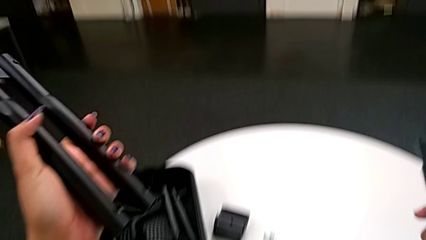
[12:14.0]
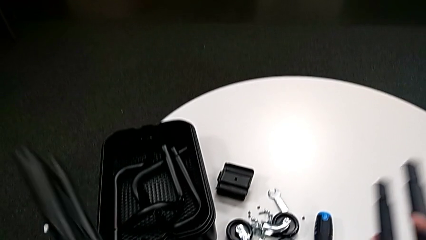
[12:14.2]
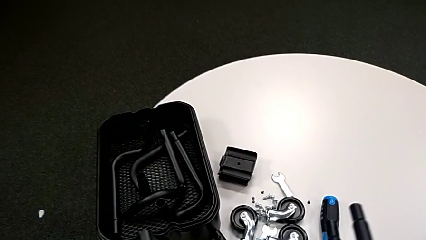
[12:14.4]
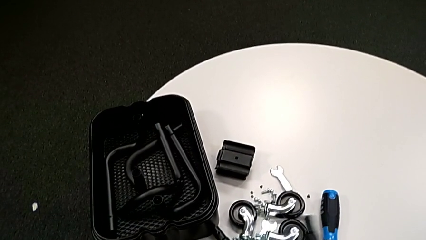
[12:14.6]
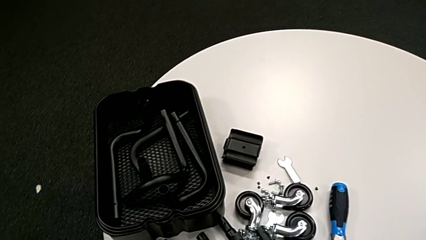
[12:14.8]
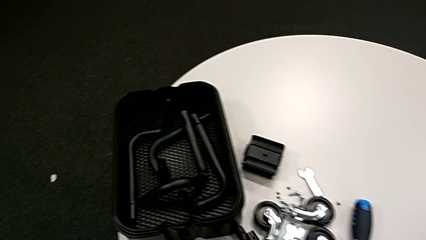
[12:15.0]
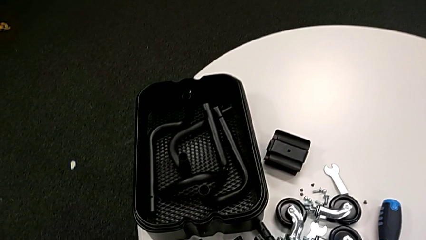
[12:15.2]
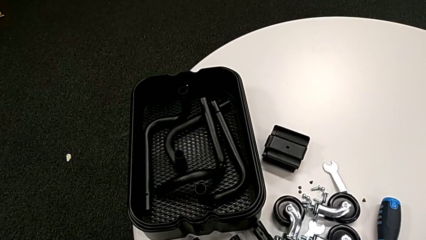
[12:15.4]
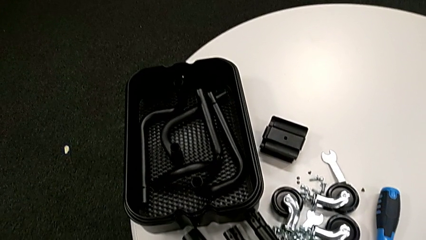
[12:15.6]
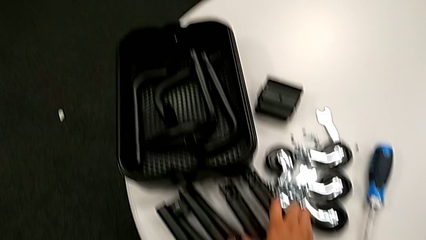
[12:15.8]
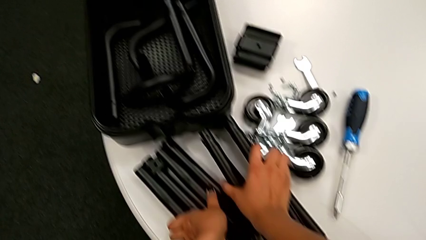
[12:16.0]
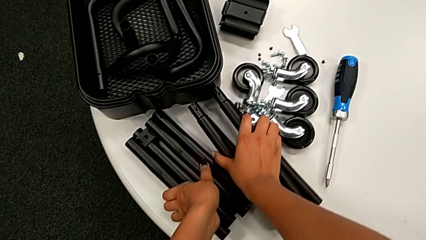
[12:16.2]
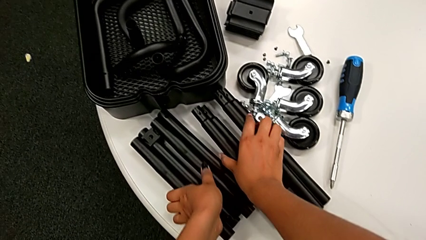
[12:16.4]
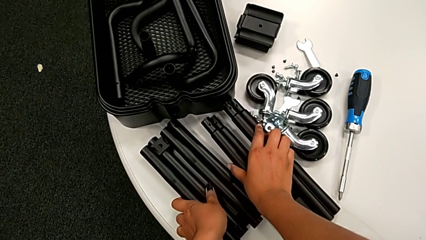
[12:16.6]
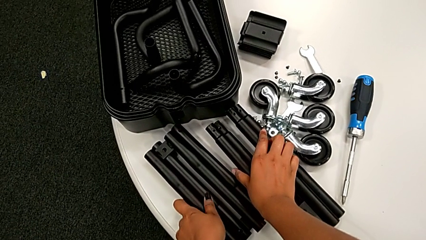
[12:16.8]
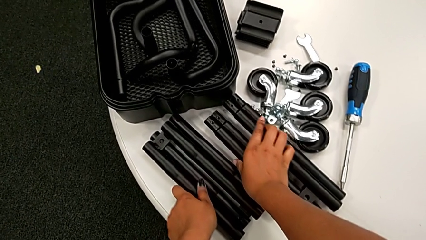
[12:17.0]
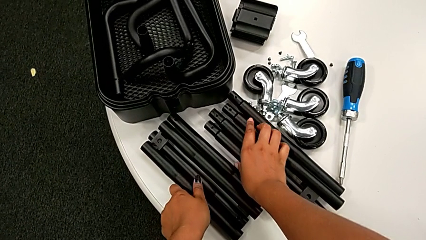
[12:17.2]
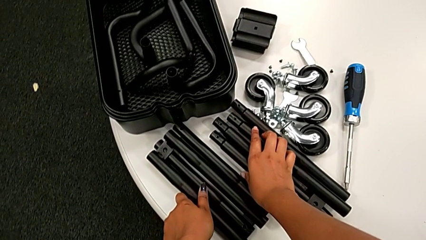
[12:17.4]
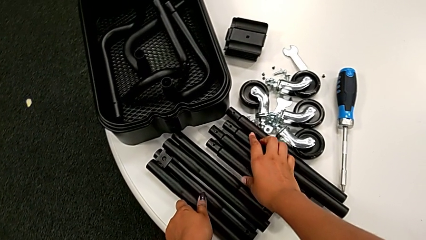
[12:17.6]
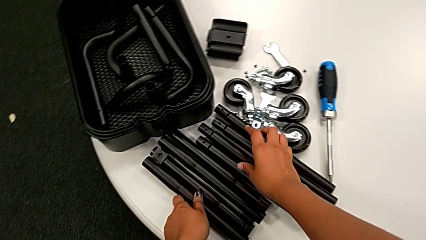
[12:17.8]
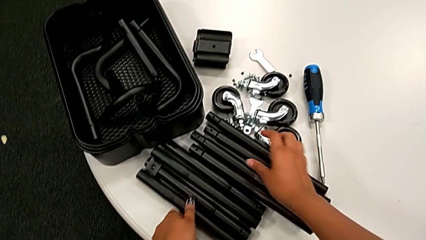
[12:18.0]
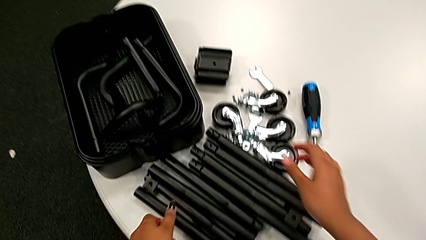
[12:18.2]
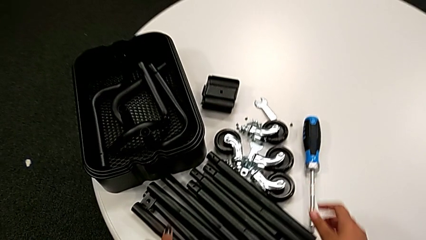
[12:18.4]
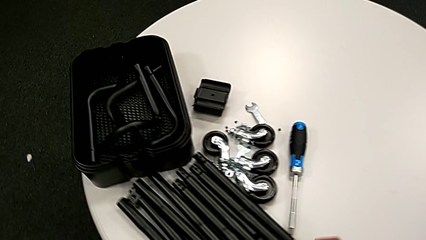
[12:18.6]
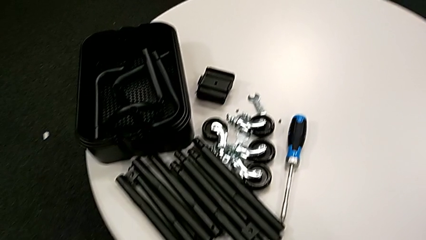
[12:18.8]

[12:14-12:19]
The camera wearer is unscrewing the bar's screw. They place the black leg.
